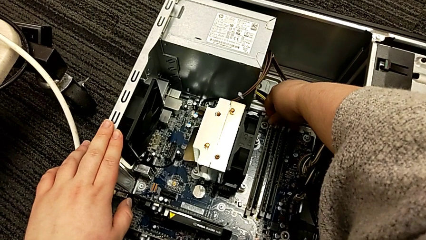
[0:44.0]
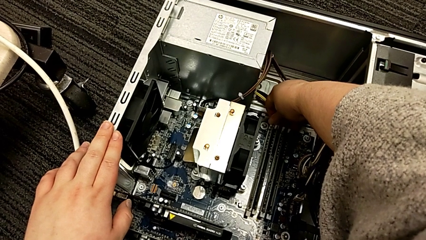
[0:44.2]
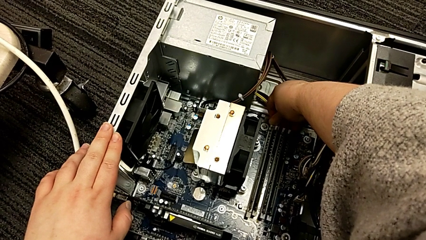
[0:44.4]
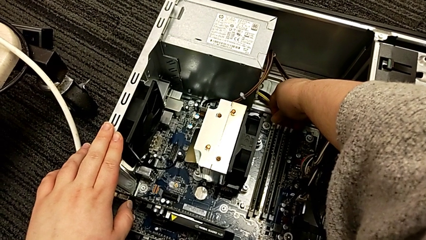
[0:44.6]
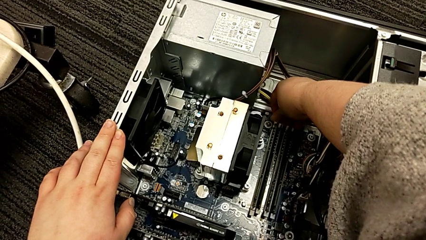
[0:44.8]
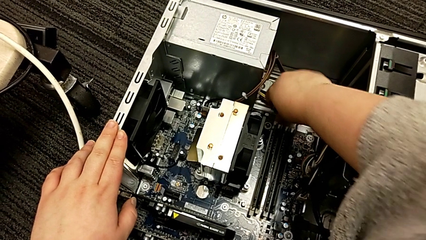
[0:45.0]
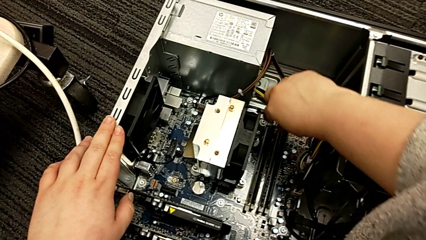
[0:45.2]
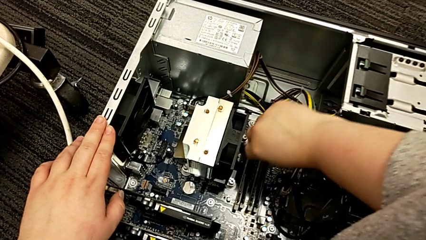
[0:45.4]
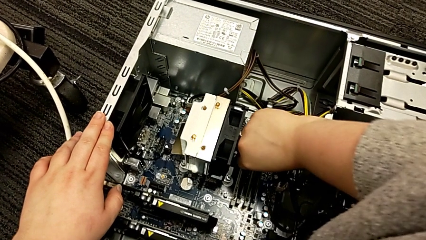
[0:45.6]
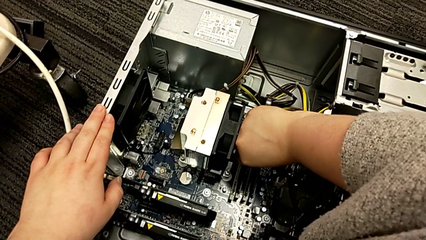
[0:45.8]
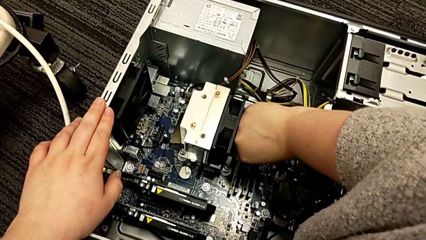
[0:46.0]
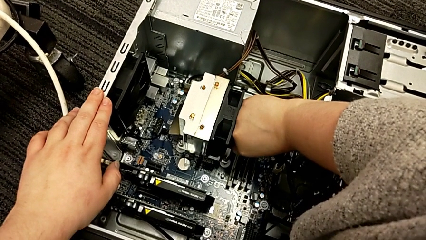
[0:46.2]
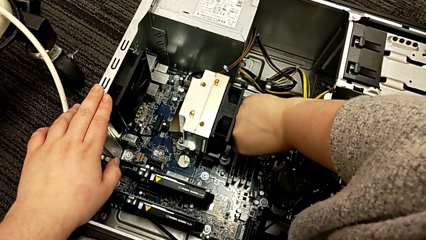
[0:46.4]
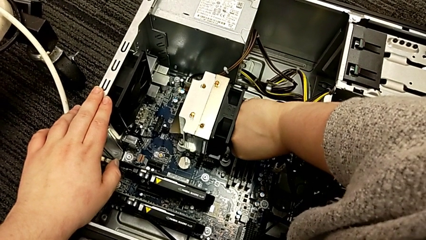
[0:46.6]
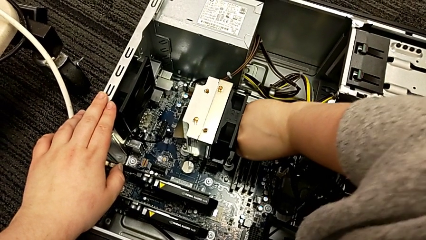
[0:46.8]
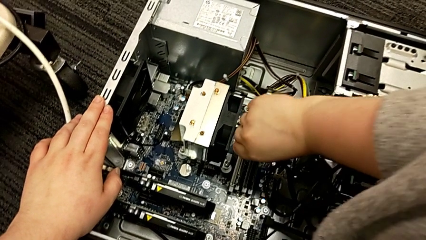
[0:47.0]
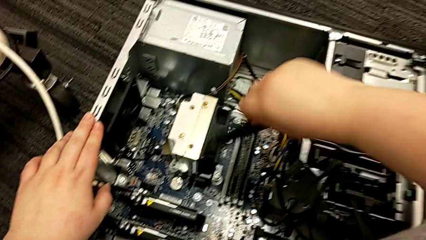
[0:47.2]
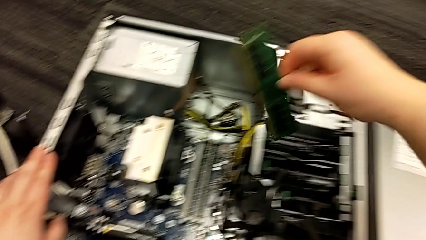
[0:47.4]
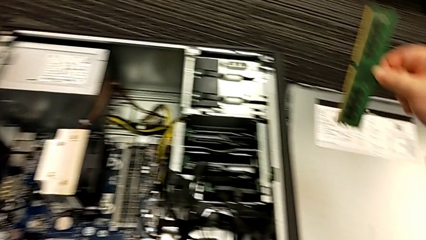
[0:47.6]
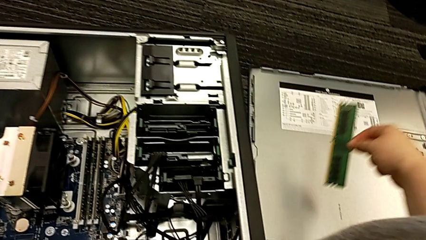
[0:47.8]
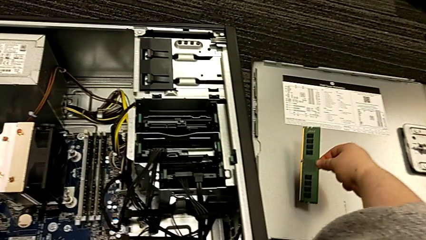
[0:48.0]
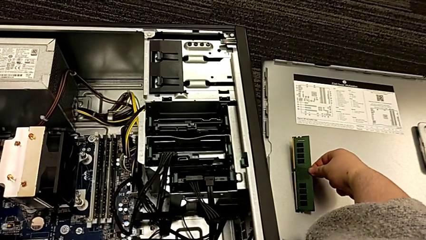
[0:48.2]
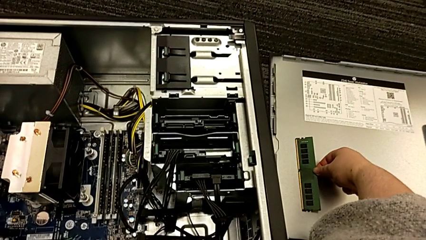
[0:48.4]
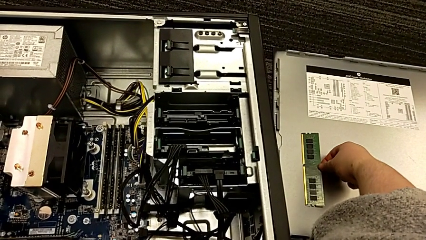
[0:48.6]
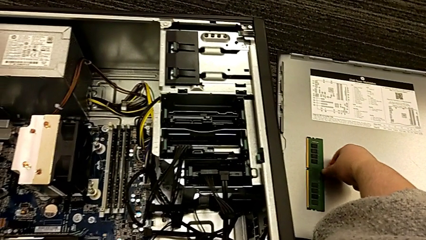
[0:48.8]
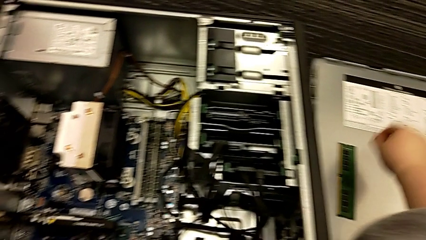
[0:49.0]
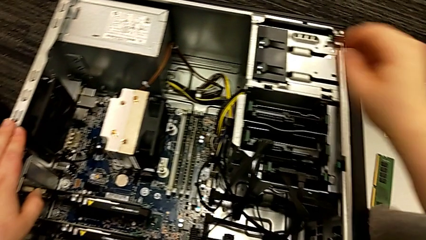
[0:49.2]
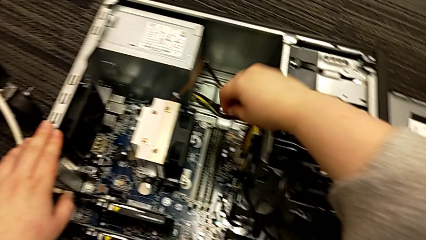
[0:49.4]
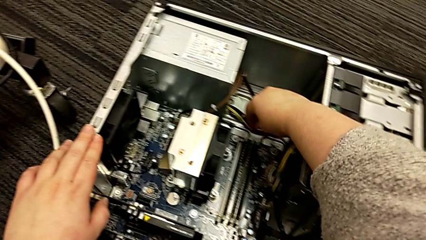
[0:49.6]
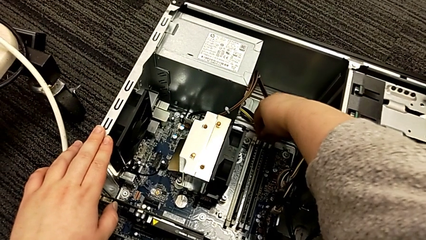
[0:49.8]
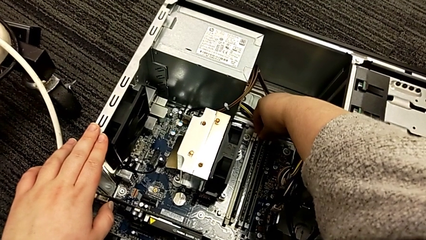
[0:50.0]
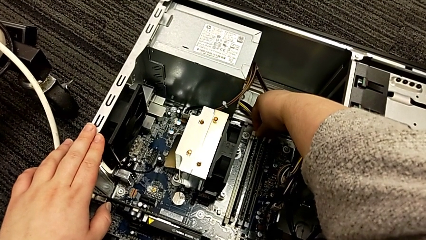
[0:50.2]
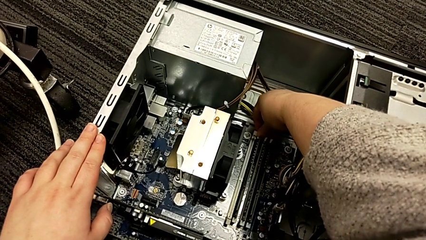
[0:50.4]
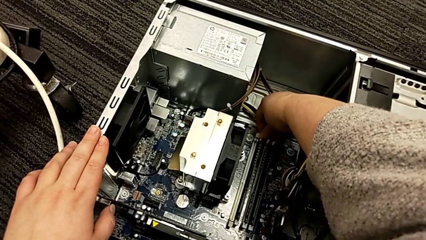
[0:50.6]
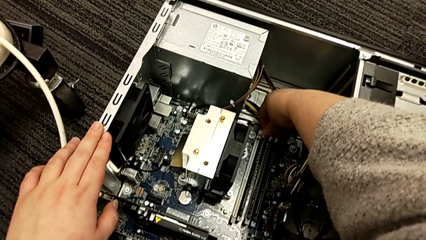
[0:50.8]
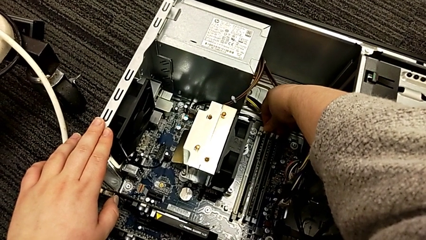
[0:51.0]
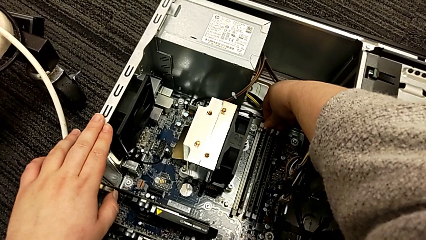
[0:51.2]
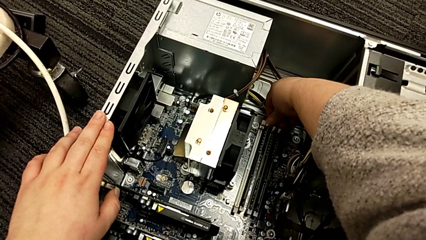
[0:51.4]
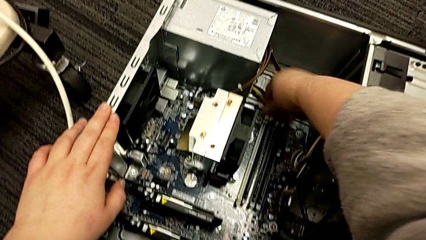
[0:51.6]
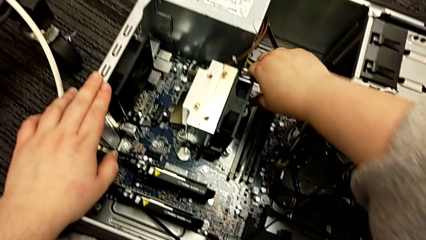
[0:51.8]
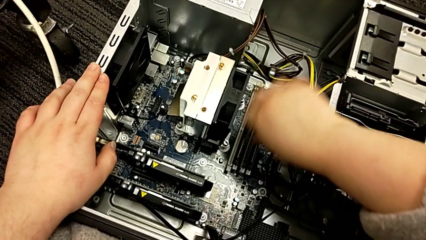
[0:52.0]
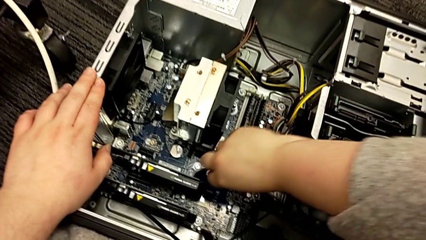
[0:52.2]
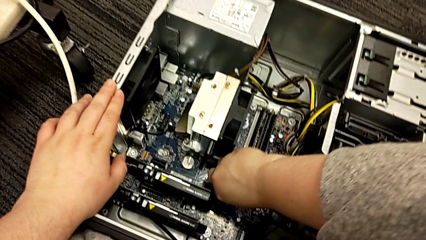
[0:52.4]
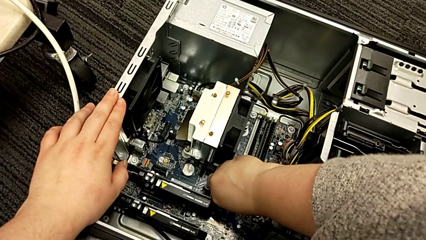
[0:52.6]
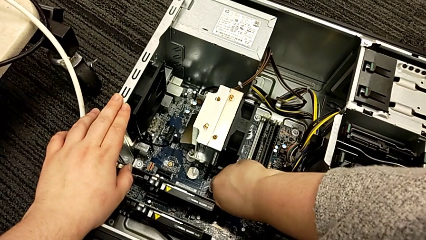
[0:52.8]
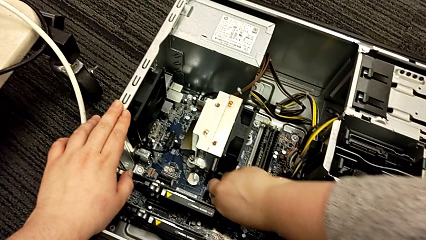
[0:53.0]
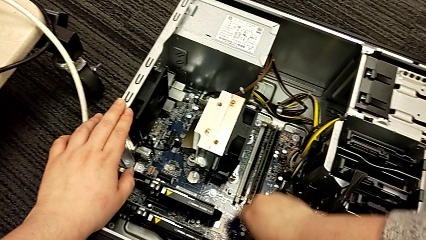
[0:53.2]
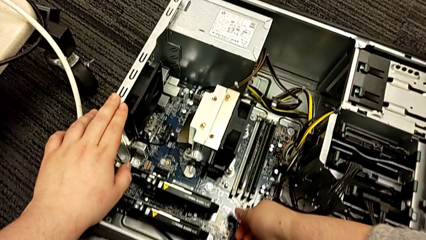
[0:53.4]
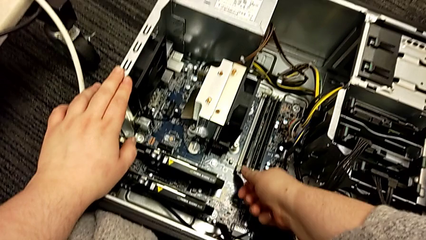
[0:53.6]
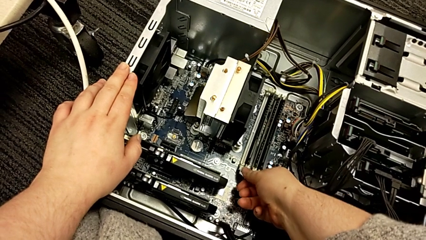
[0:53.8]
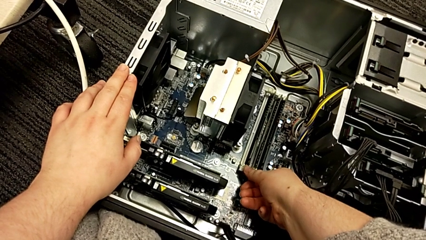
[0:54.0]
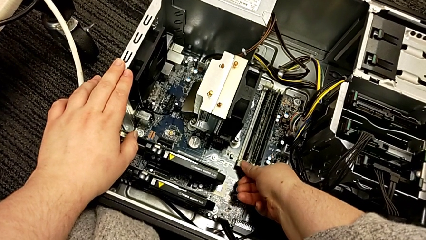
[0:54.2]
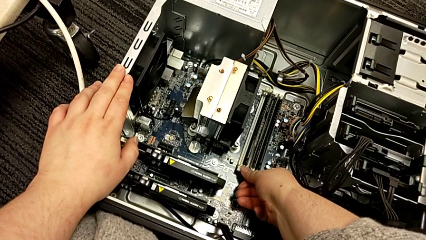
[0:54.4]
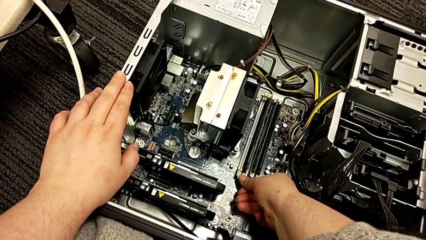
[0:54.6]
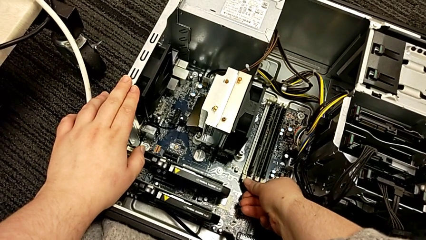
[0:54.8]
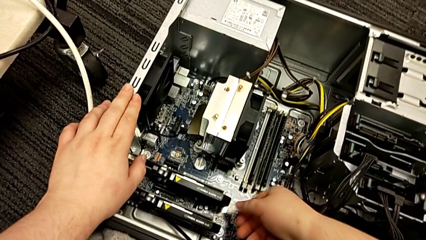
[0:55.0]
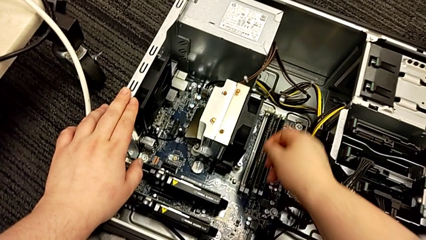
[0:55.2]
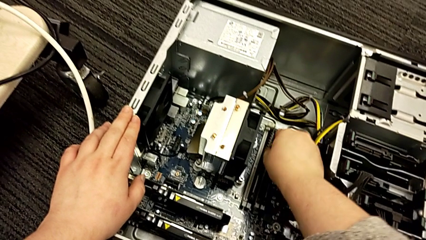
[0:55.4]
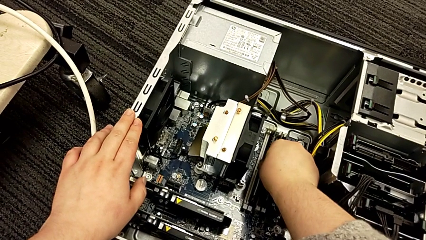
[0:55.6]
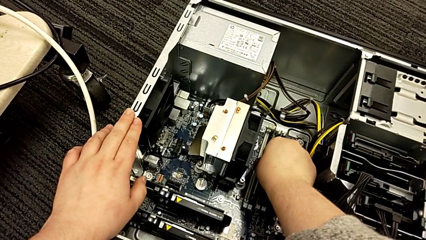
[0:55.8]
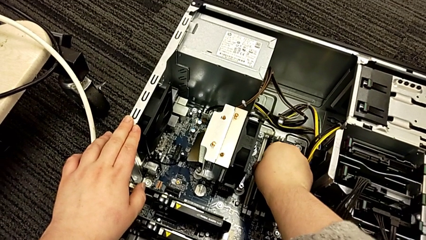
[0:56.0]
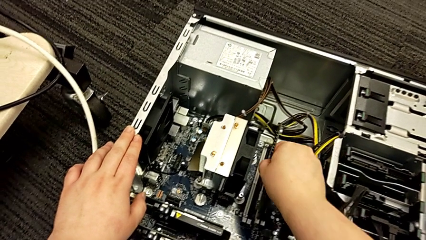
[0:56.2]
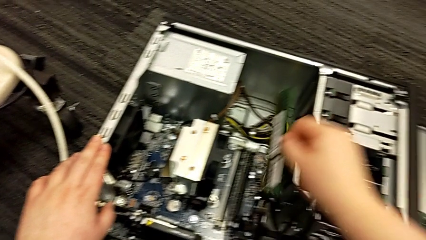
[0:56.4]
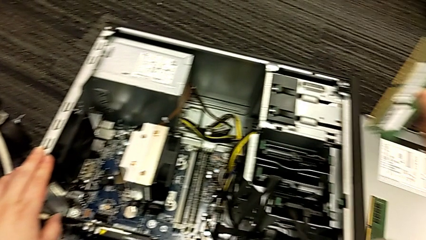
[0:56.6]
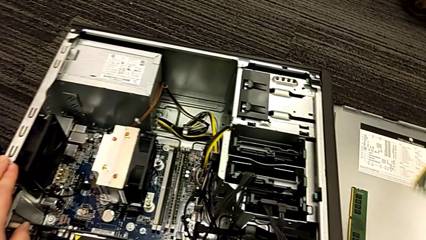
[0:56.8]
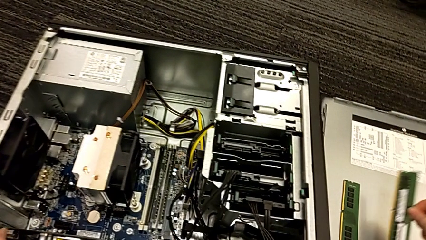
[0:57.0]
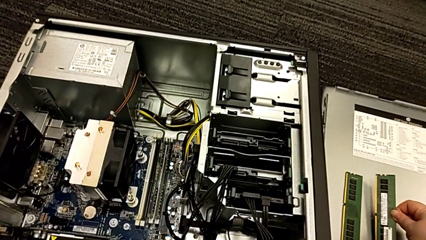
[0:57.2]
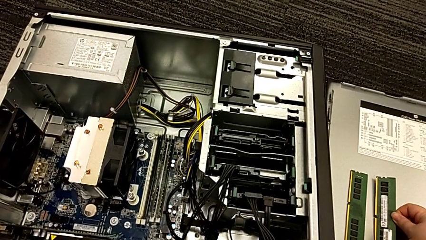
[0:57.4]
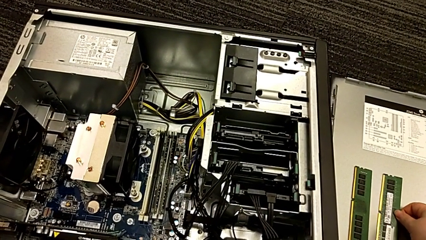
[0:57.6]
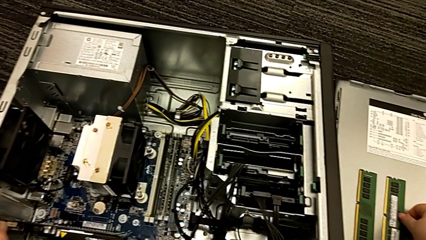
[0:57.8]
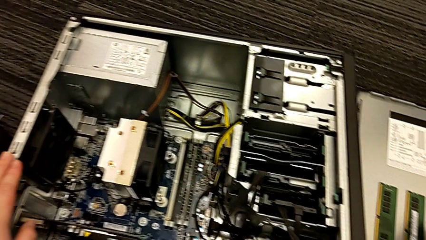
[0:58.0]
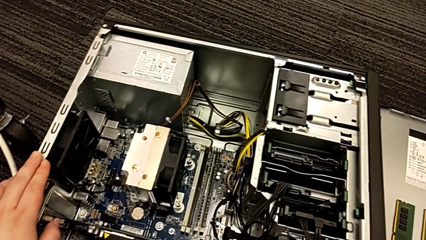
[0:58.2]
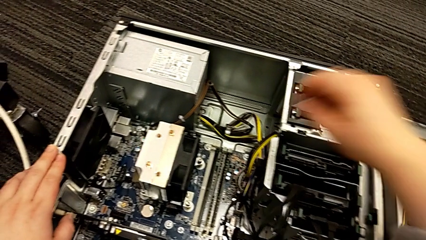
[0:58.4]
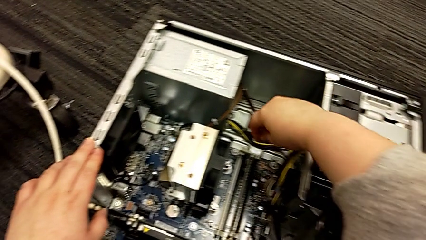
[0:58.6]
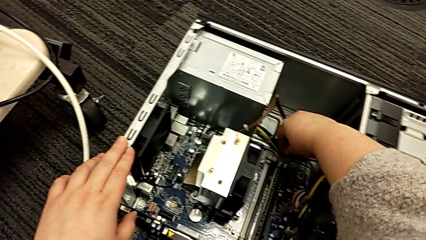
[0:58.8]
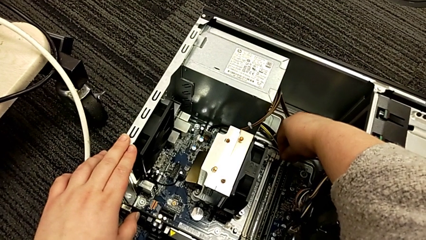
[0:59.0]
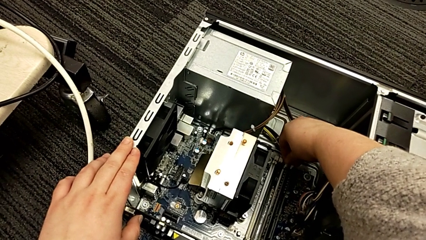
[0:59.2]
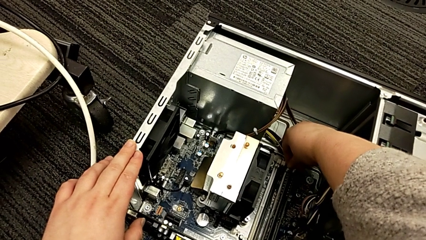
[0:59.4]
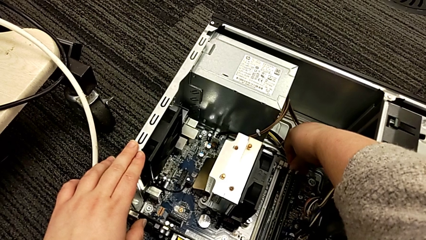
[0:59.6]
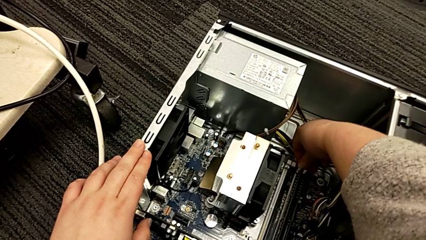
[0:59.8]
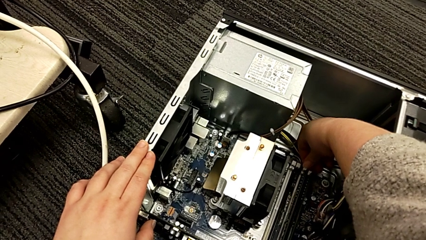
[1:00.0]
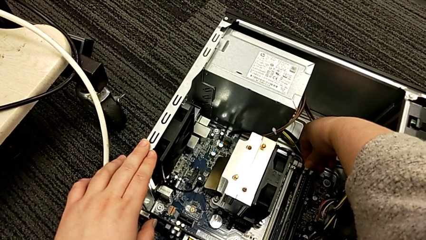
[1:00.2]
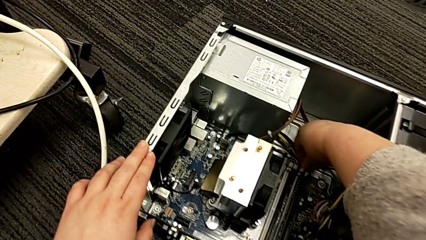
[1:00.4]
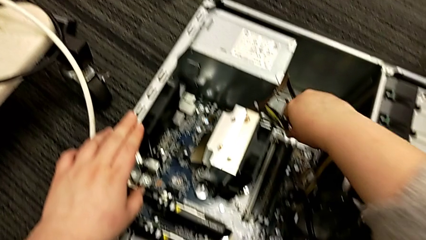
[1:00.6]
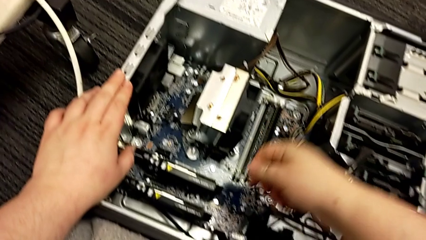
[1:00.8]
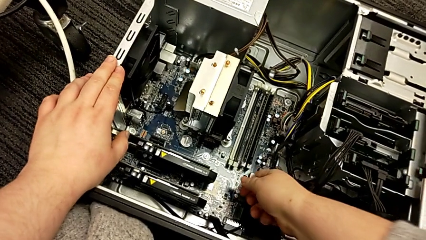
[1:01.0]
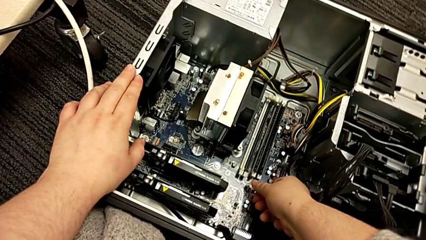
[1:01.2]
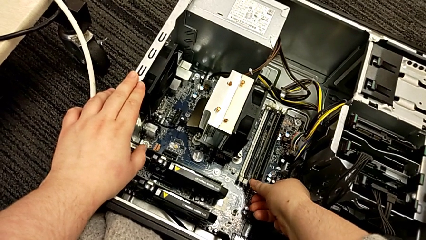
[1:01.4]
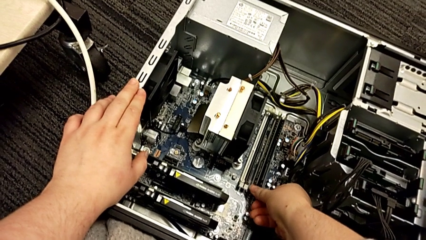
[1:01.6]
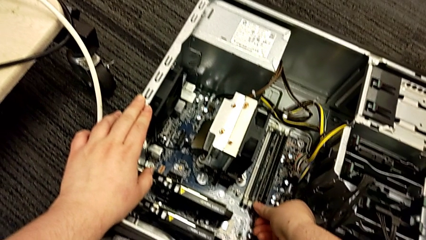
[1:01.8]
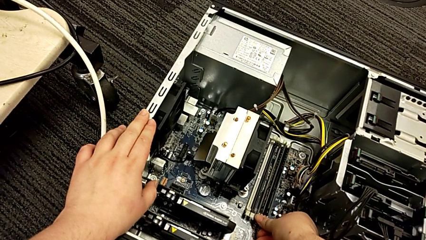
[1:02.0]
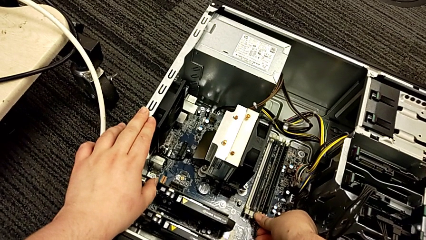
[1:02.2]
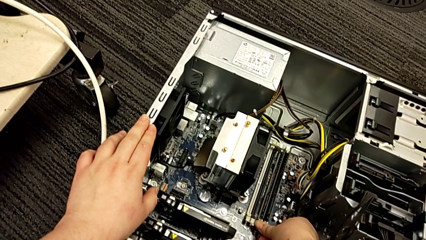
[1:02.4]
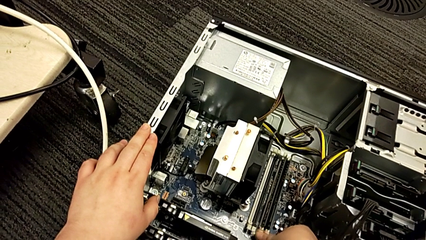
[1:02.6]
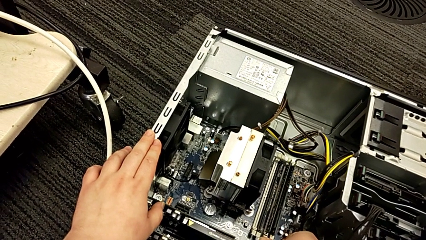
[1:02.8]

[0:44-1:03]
The camera wearer is removing the RAM from the computer tower. They push the first RAM tab, grab the first RAM, withdraw it, place it, push the second RAM tab, grab the second RAM, withdraw it, place it and push the third RAM tab.
